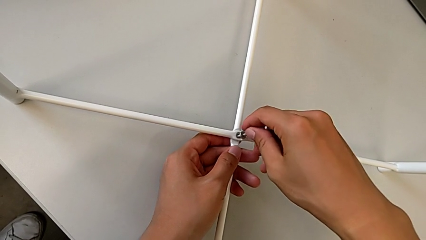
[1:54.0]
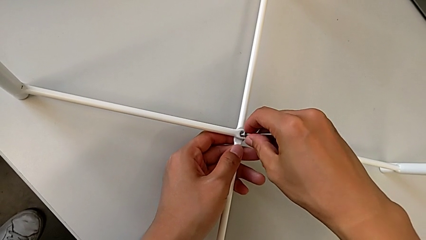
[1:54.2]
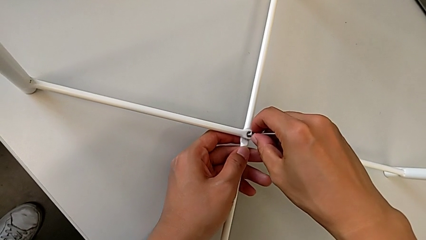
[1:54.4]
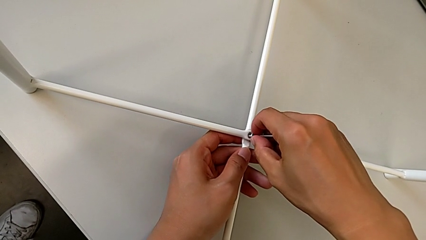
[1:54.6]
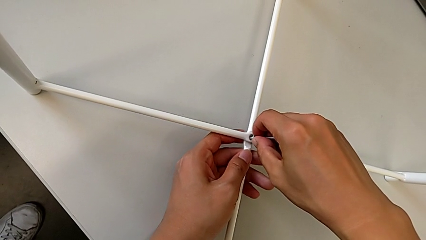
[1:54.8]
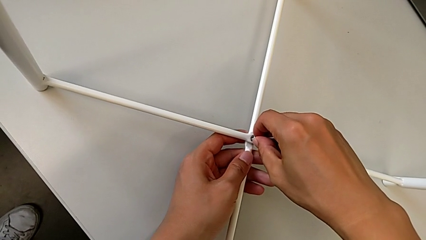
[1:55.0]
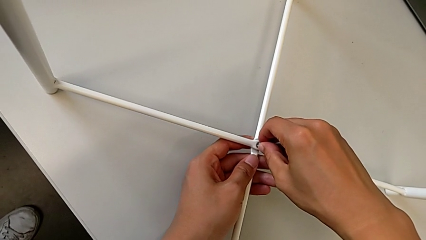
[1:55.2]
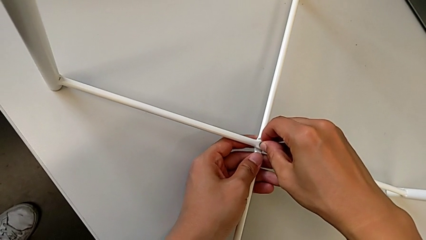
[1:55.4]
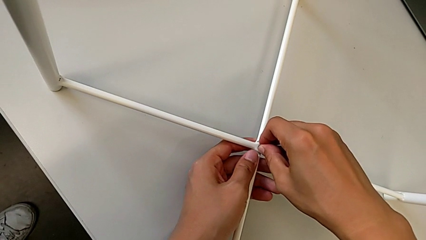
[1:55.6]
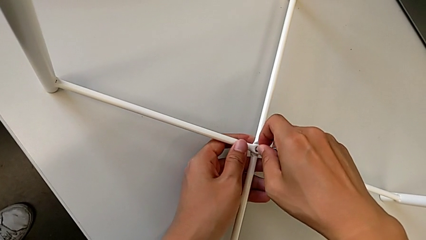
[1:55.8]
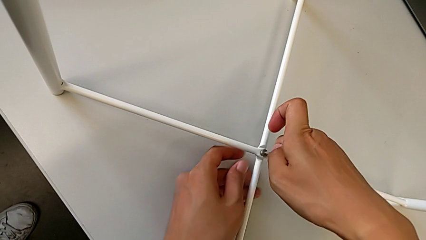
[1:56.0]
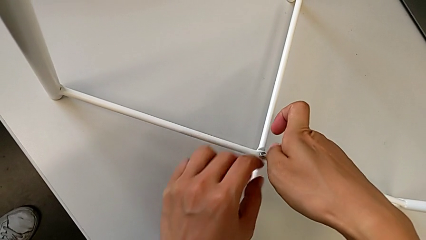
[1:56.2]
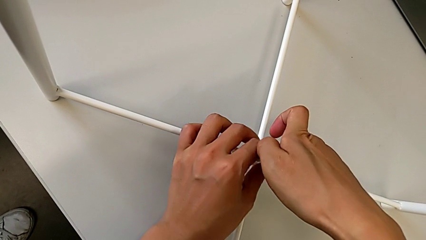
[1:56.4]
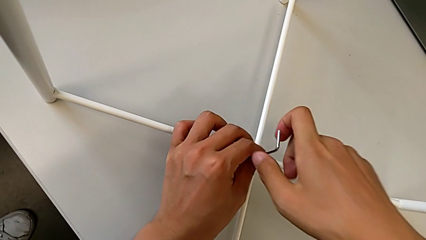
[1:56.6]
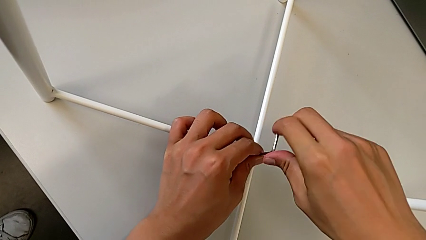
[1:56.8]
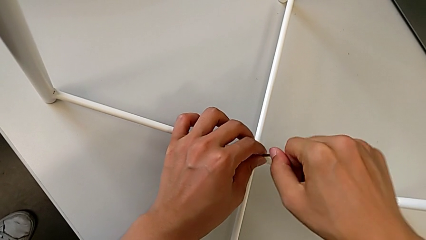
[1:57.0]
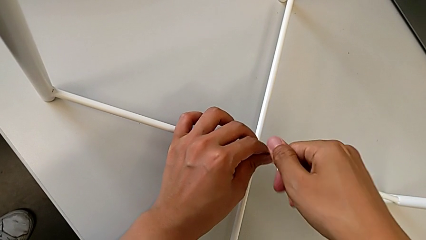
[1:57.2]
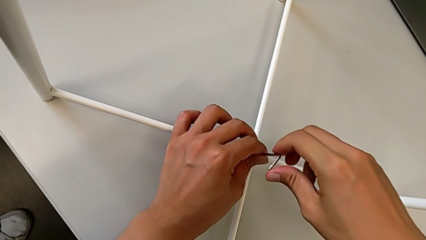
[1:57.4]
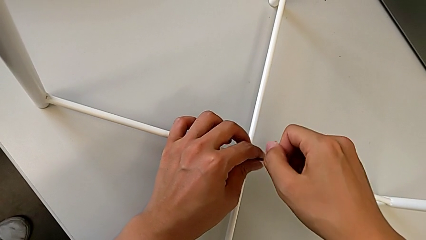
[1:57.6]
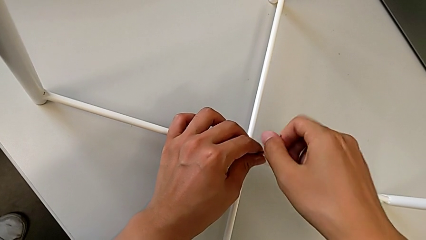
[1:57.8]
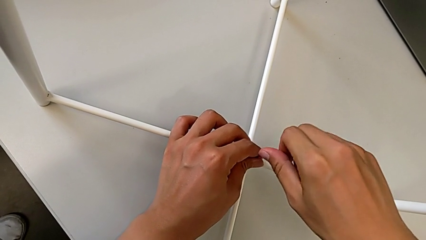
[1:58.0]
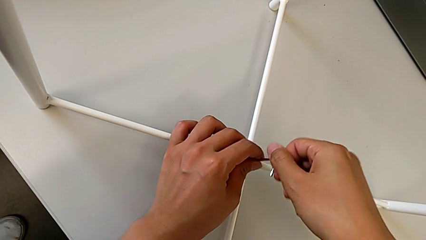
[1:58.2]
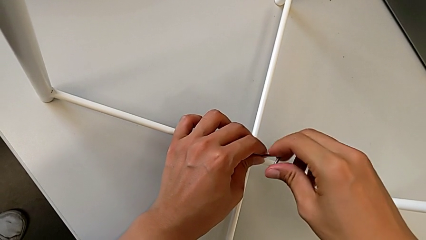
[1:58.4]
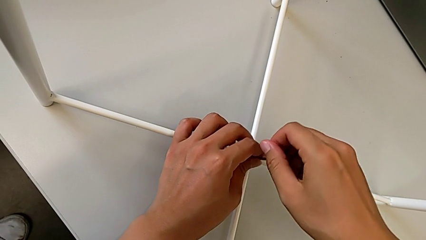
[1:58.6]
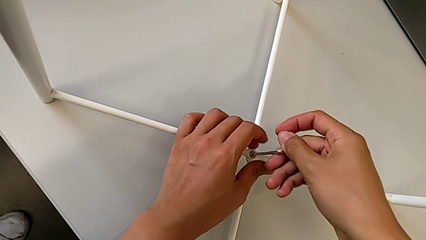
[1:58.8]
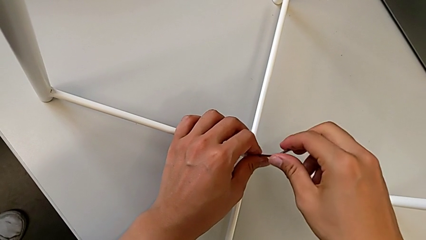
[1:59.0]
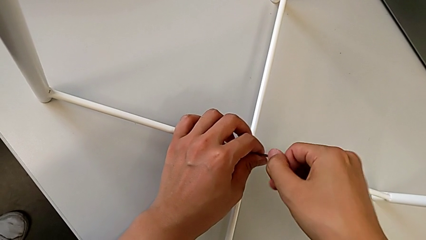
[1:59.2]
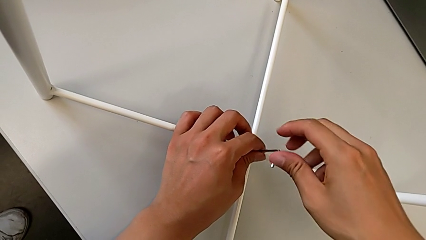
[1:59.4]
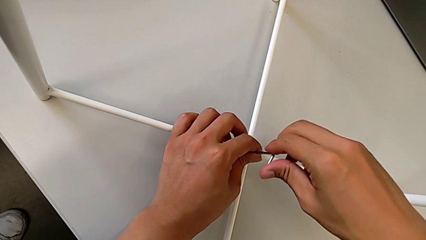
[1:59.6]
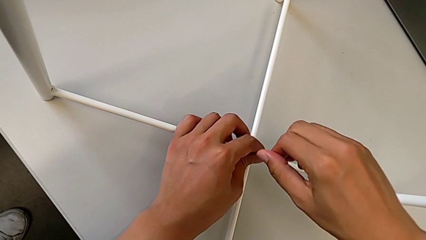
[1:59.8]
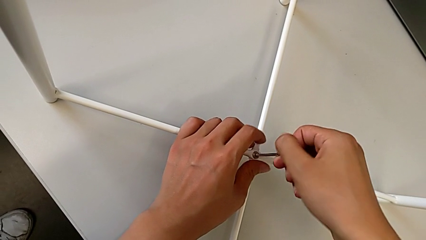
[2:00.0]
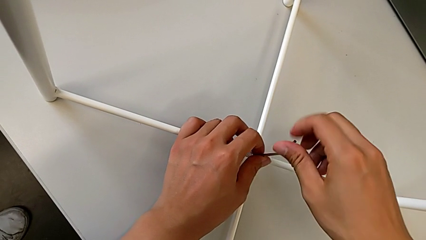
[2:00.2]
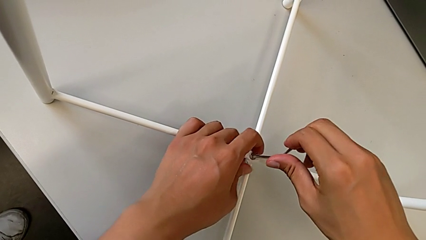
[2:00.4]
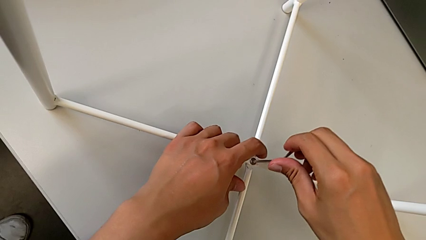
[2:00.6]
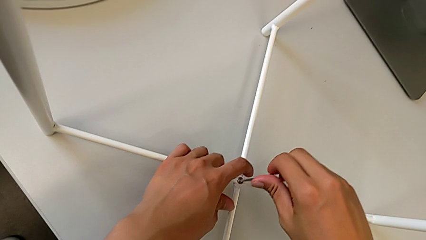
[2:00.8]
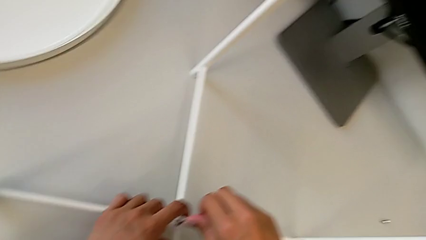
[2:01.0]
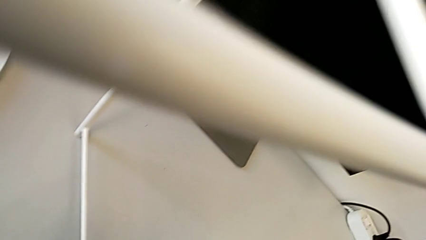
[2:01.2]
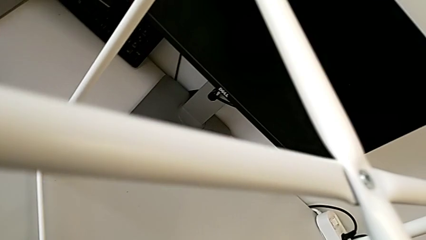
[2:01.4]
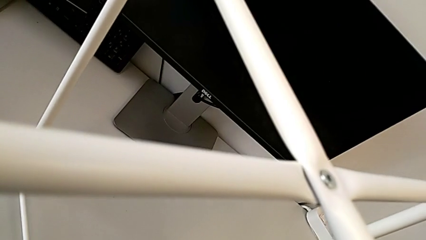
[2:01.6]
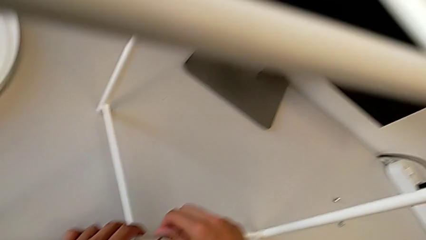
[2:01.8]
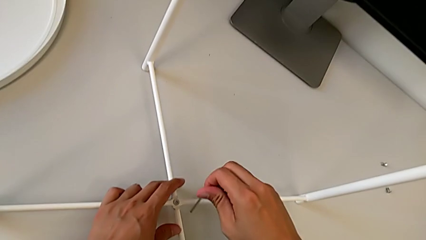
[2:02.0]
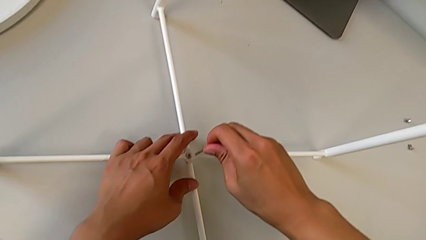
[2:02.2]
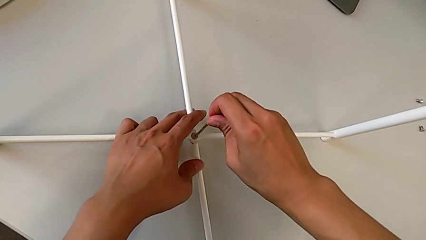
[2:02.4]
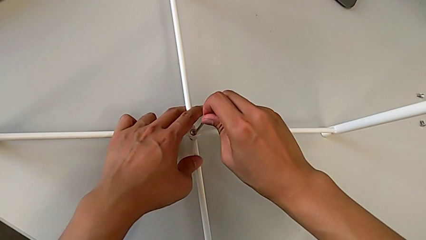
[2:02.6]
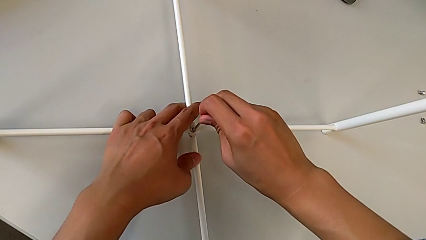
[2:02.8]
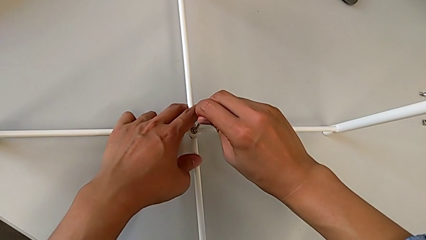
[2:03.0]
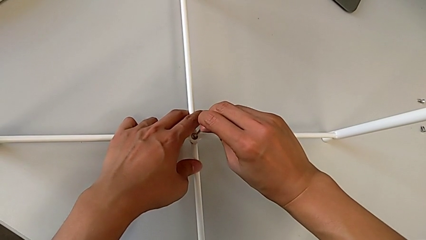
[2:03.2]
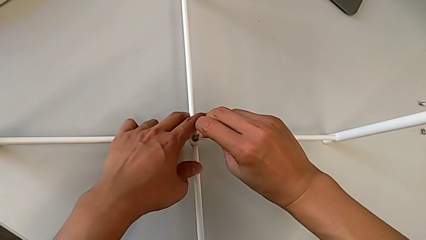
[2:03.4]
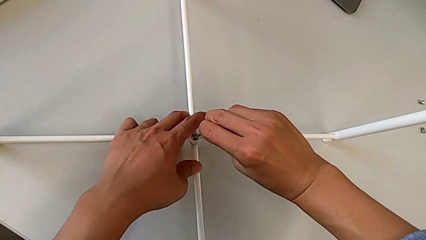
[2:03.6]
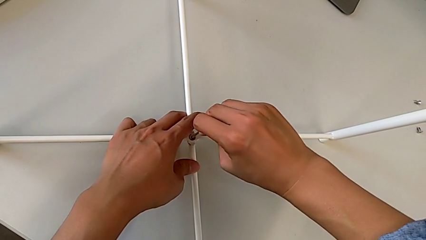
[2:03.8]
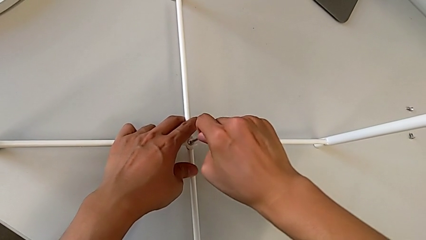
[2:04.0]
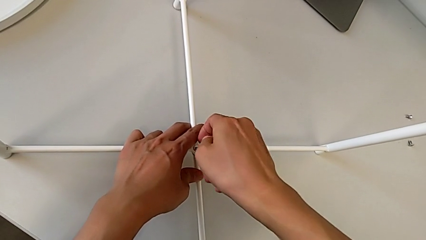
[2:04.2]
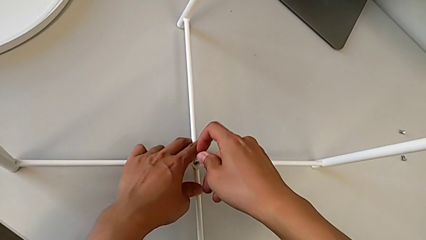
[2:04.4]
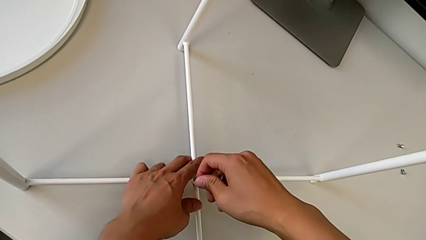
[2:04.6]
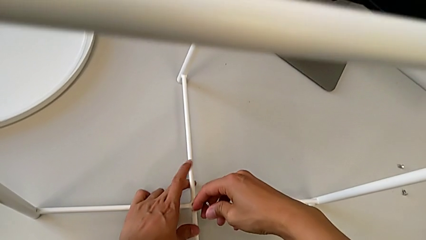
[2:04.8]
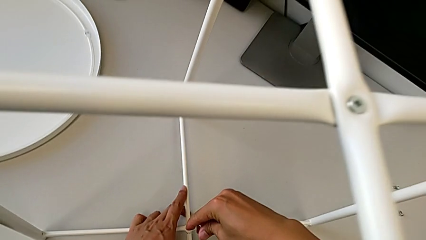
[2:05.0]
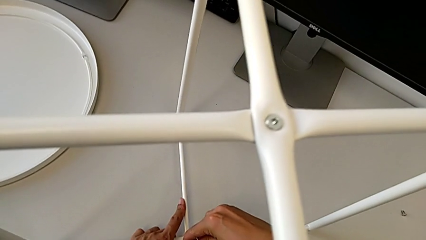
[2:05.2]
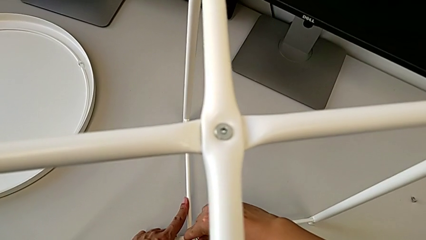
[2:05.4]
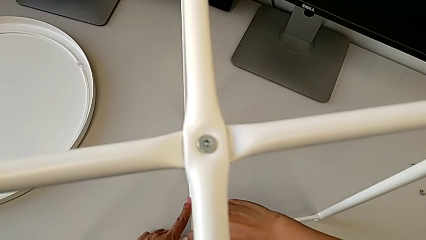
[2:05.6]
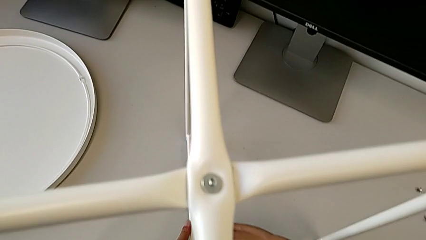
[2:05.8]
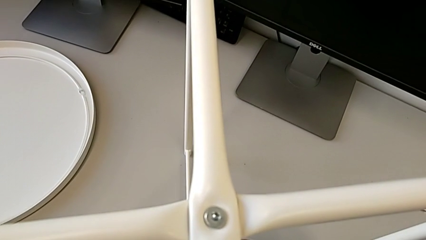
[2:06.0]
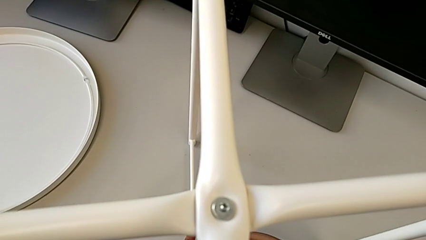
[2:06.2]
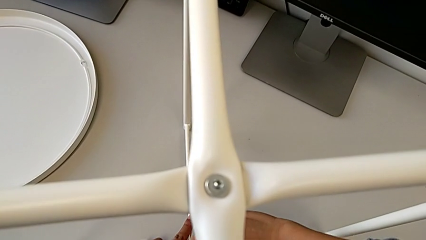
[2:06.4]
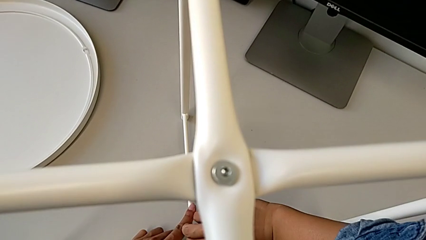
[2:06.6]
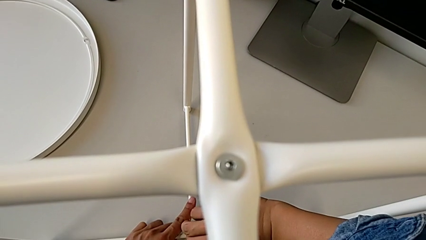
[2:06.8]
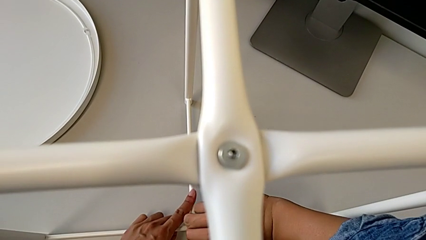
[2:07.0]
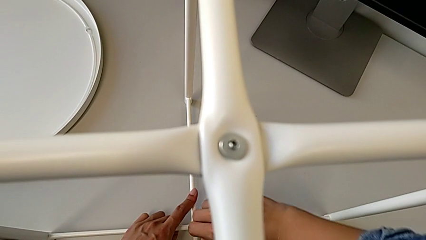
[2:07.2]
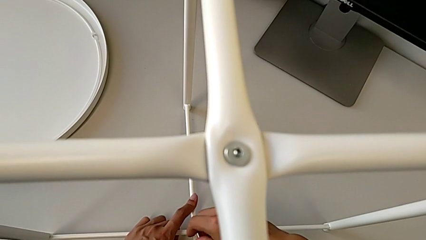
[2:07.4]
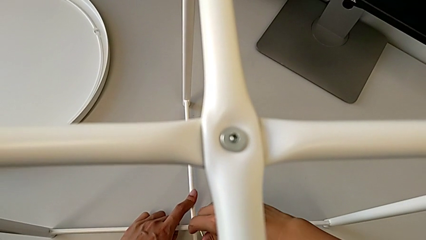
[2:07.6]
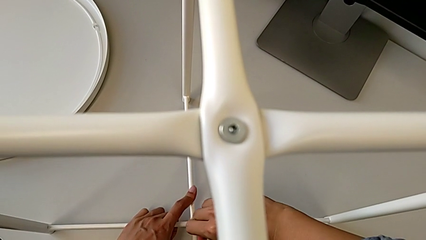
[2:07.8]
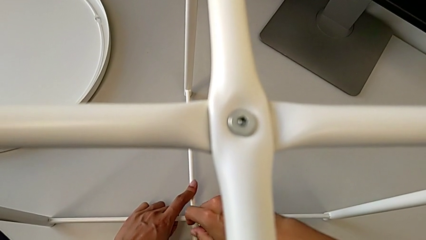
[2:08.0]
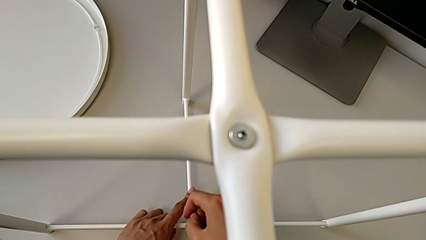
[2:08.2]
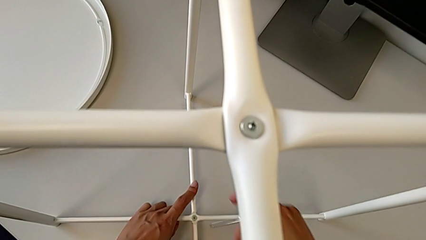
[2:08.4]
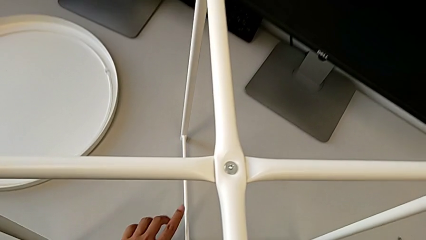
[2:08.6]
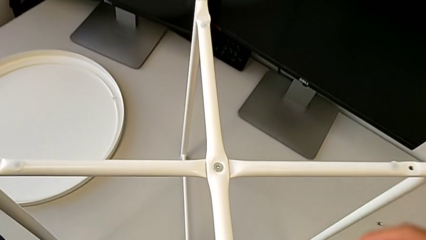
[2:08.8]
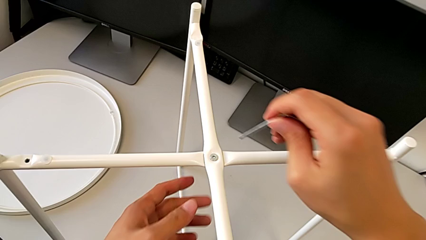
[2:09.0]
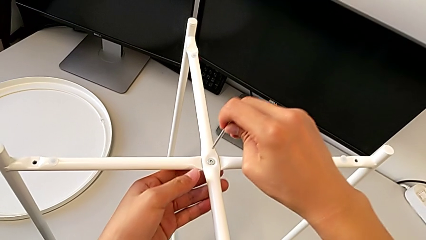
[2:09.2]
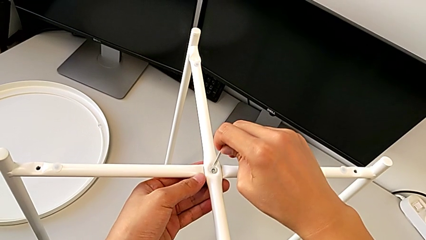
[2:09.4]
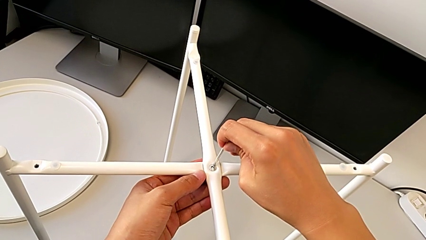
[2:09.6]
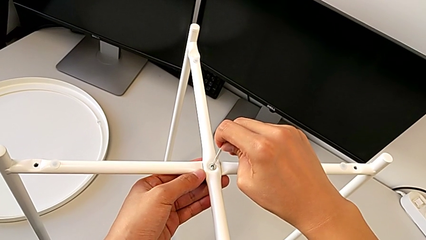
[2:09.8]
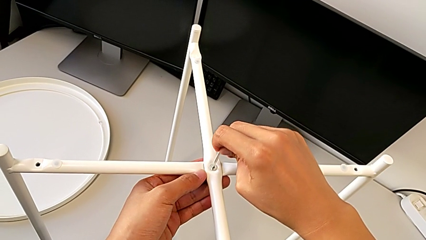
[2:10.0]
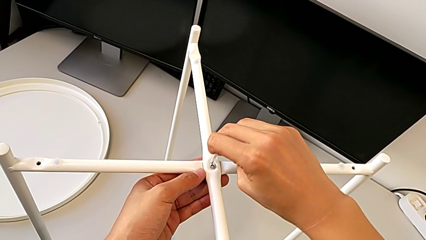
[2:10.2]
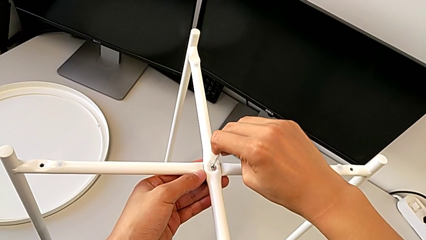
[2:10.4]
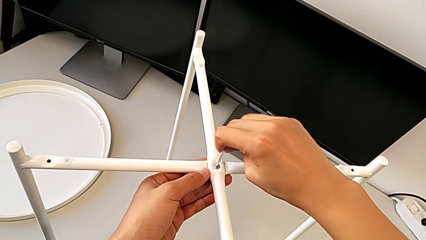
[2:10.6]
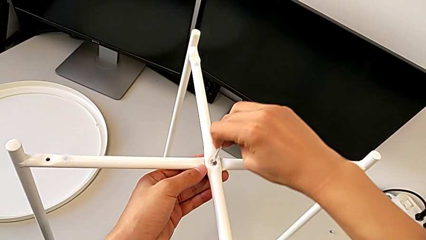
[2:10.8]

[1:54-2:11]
The camera wearer is assembling the bottom screw into the legs. They keep screwing the hex socket head, withdraw the Allen wrench and insert it.
